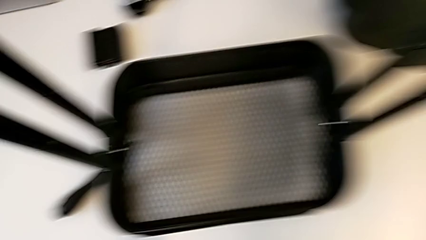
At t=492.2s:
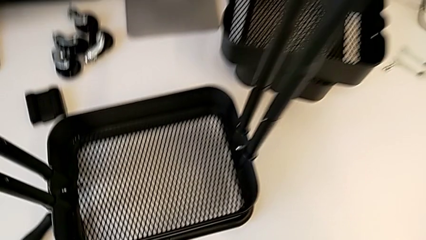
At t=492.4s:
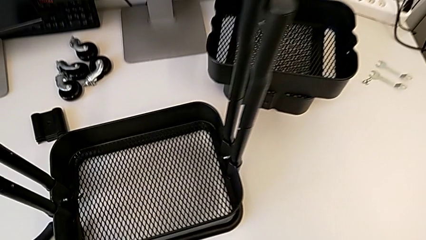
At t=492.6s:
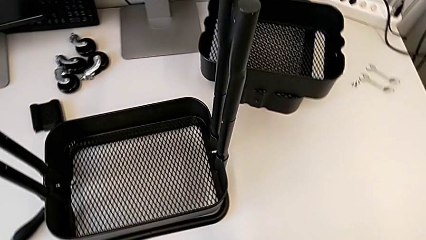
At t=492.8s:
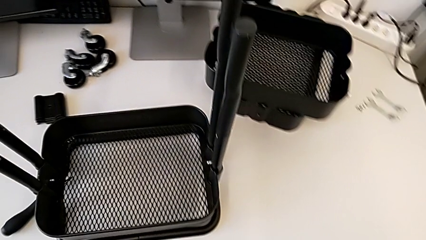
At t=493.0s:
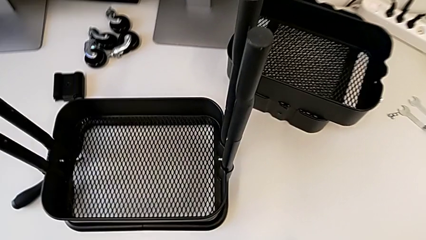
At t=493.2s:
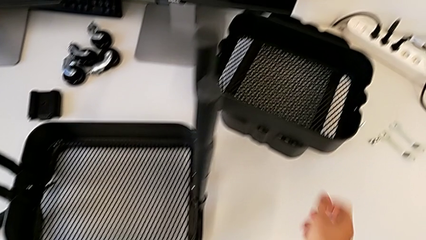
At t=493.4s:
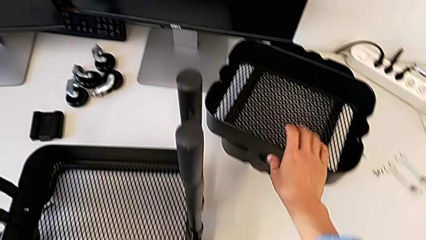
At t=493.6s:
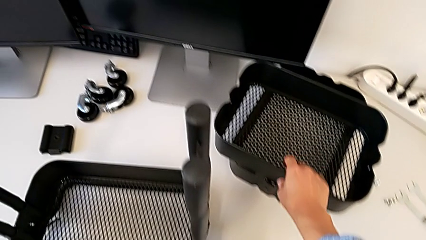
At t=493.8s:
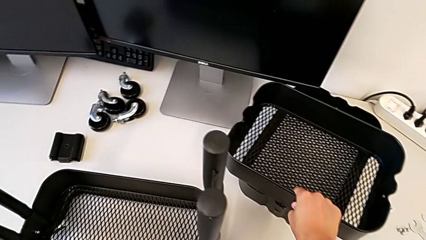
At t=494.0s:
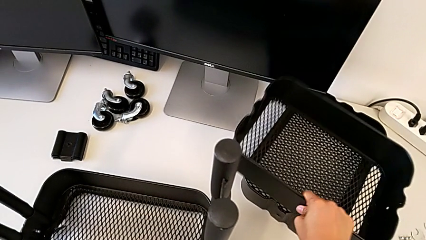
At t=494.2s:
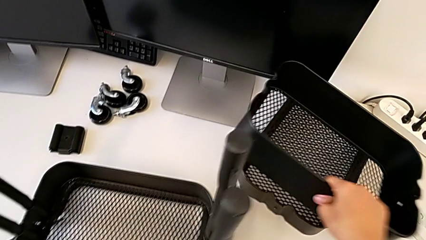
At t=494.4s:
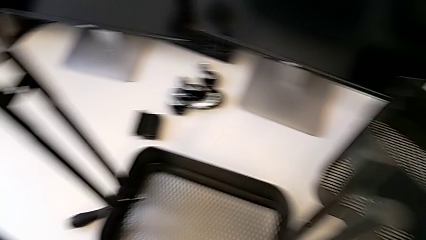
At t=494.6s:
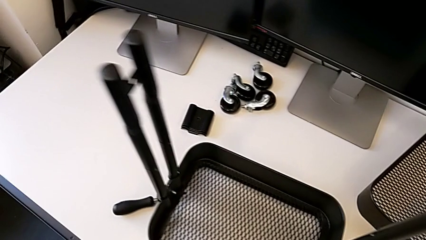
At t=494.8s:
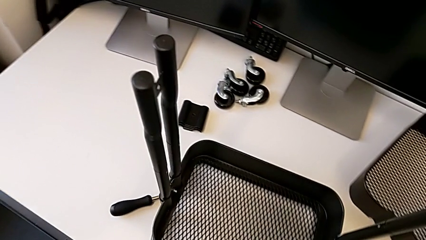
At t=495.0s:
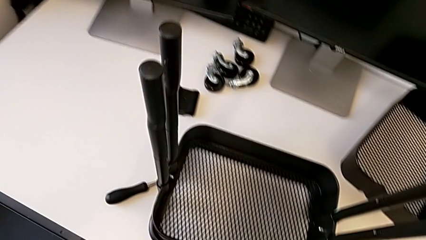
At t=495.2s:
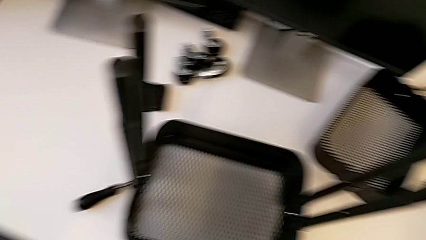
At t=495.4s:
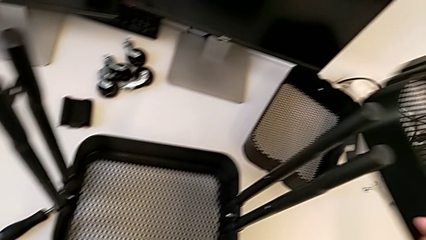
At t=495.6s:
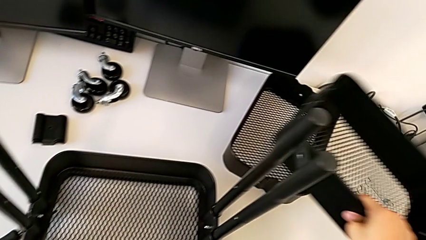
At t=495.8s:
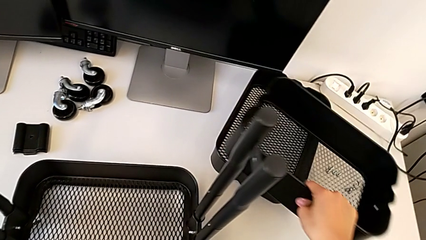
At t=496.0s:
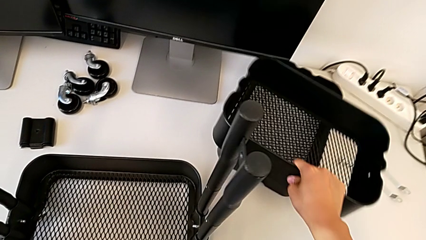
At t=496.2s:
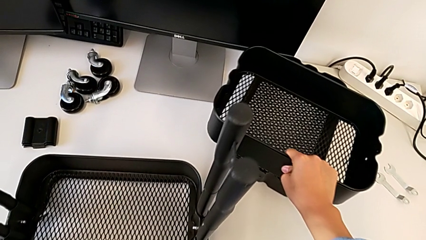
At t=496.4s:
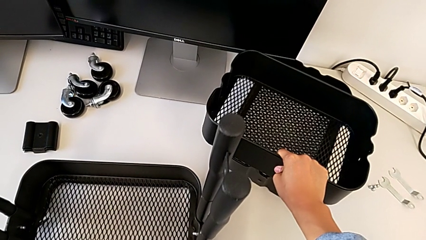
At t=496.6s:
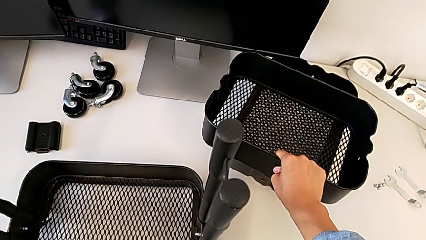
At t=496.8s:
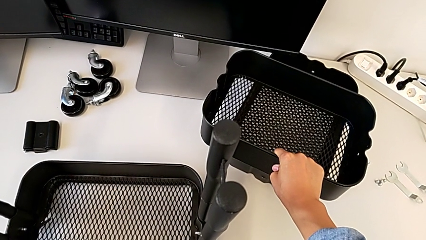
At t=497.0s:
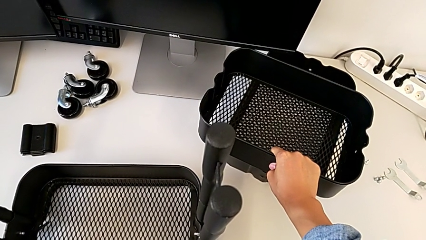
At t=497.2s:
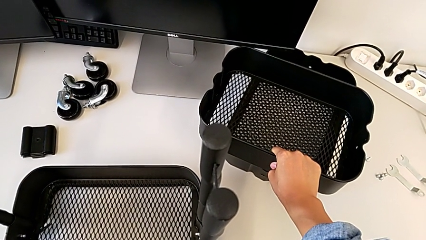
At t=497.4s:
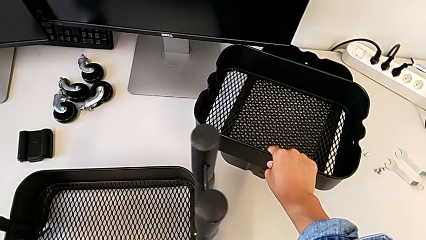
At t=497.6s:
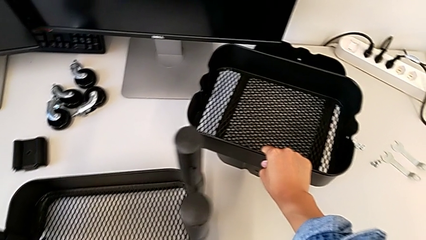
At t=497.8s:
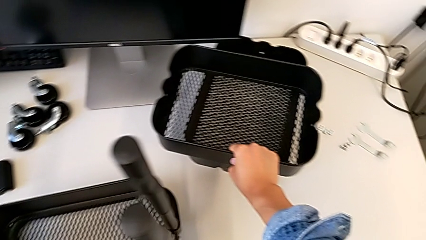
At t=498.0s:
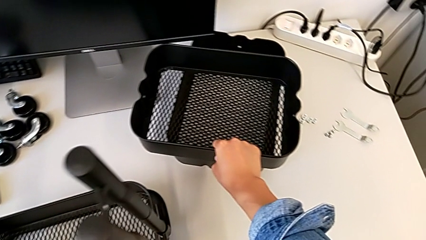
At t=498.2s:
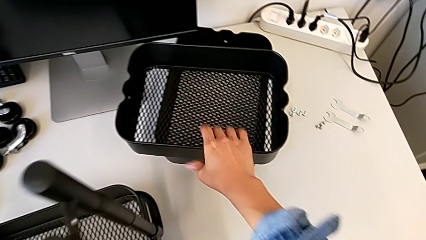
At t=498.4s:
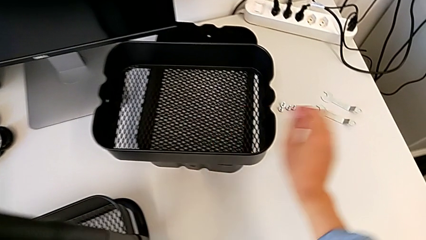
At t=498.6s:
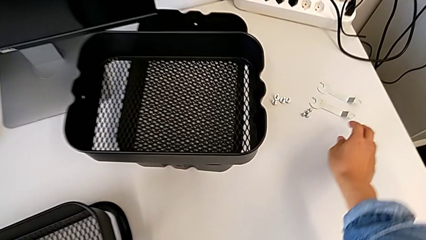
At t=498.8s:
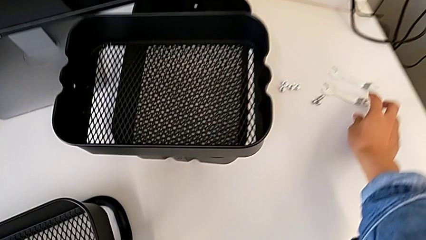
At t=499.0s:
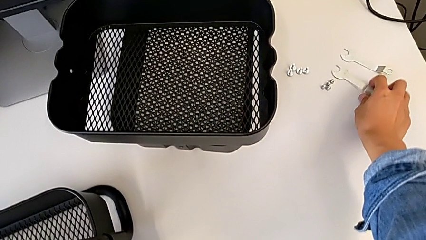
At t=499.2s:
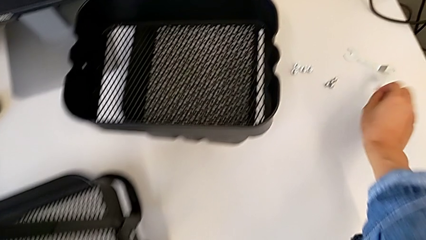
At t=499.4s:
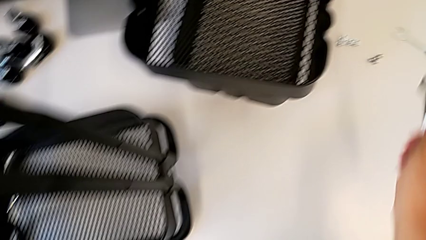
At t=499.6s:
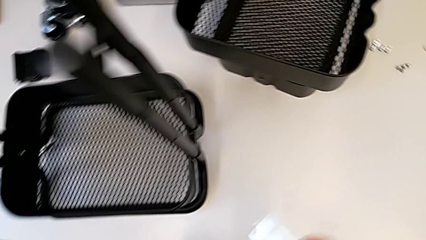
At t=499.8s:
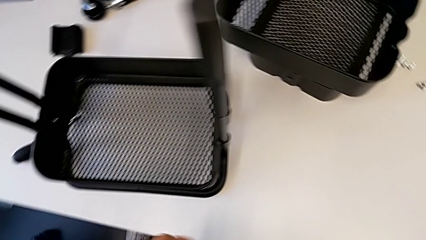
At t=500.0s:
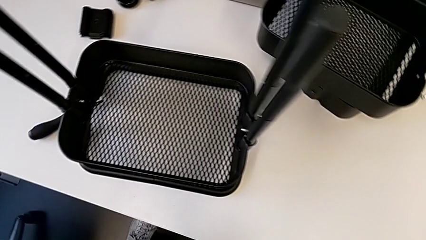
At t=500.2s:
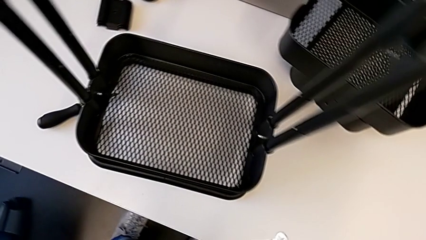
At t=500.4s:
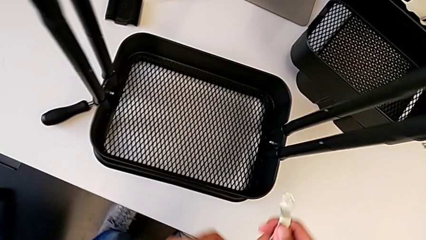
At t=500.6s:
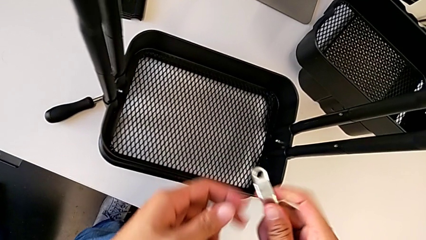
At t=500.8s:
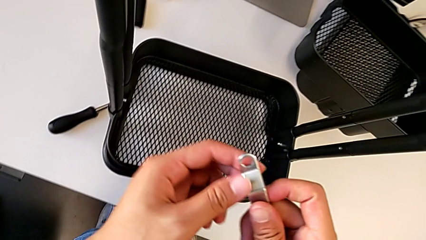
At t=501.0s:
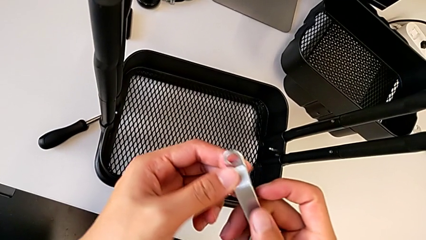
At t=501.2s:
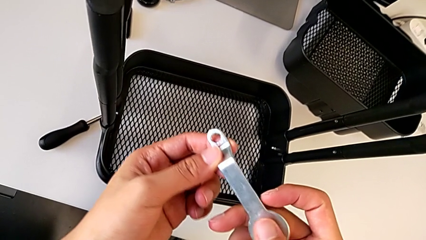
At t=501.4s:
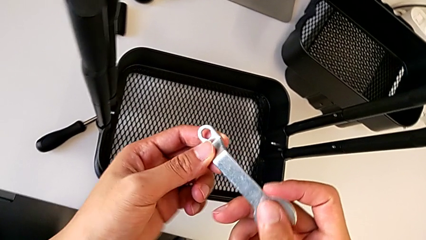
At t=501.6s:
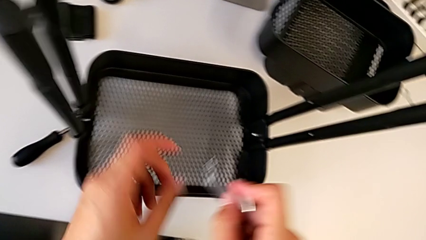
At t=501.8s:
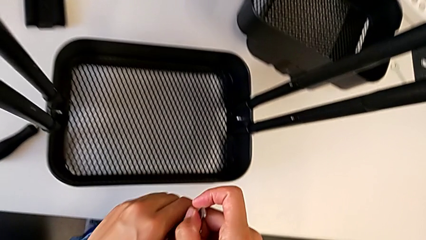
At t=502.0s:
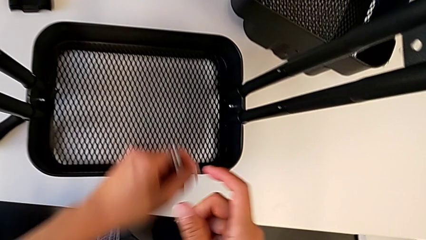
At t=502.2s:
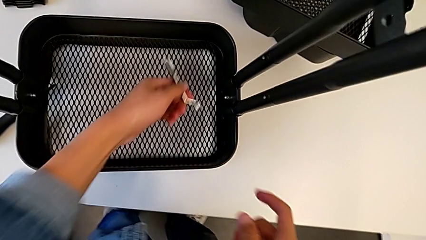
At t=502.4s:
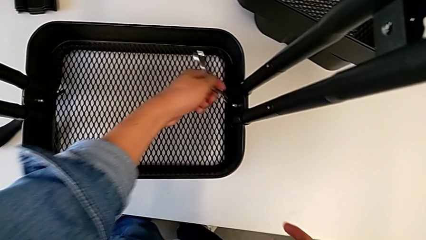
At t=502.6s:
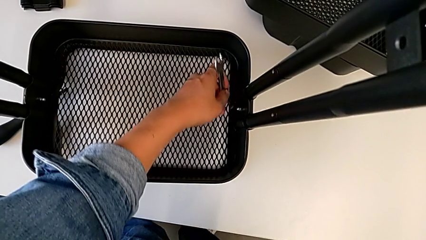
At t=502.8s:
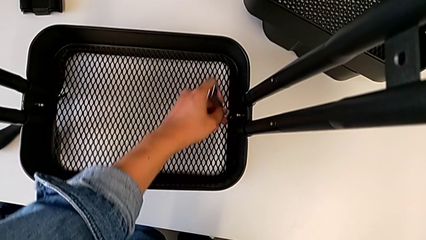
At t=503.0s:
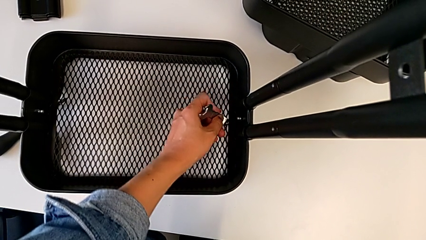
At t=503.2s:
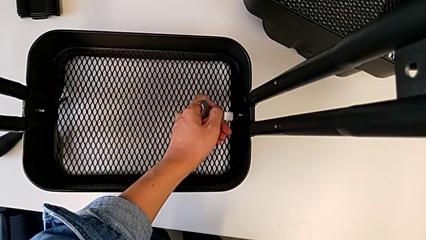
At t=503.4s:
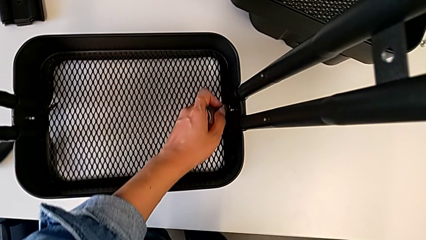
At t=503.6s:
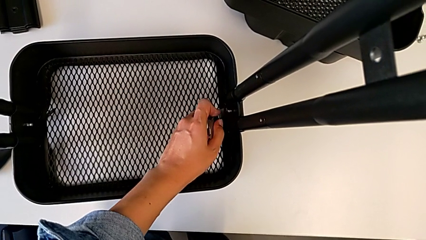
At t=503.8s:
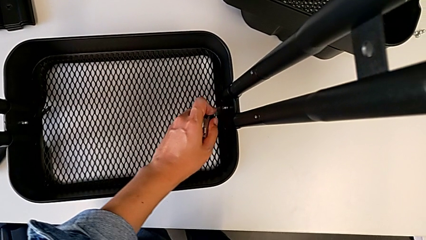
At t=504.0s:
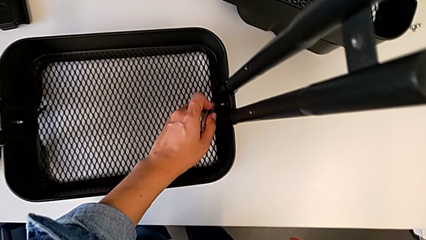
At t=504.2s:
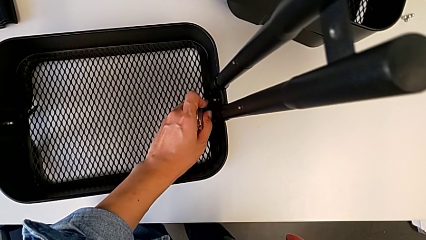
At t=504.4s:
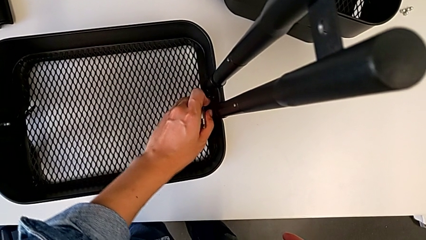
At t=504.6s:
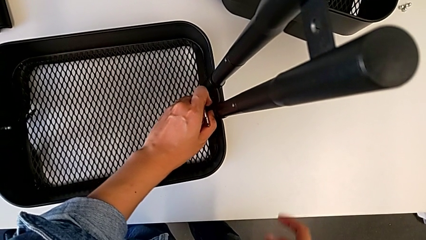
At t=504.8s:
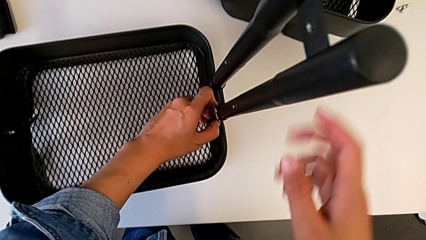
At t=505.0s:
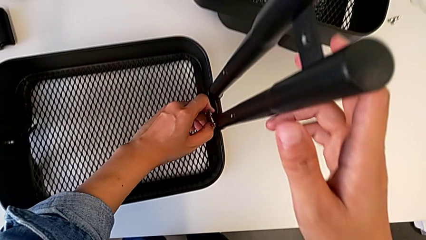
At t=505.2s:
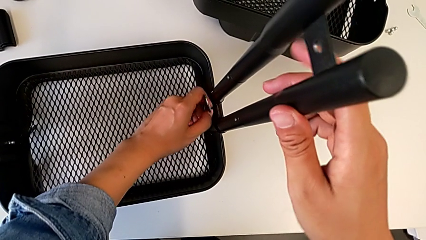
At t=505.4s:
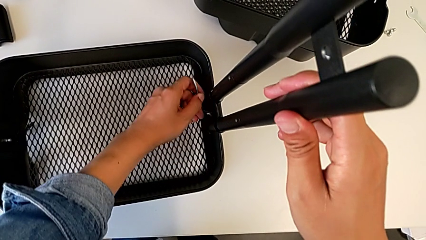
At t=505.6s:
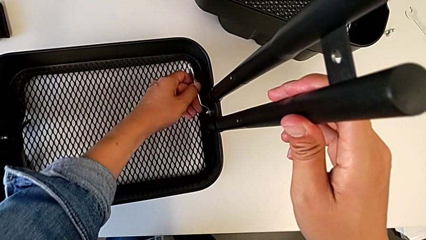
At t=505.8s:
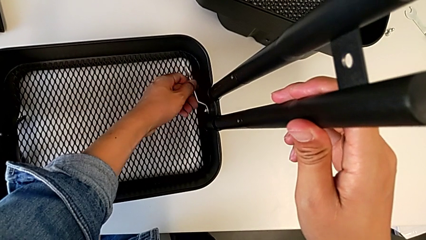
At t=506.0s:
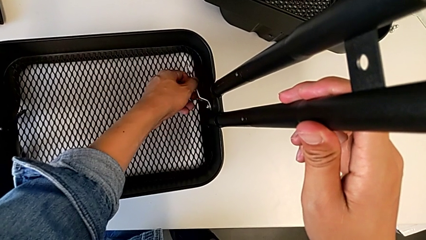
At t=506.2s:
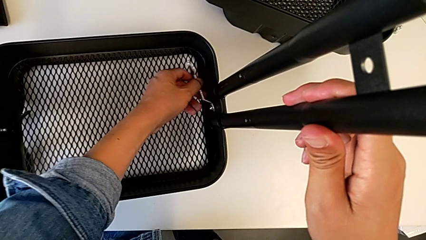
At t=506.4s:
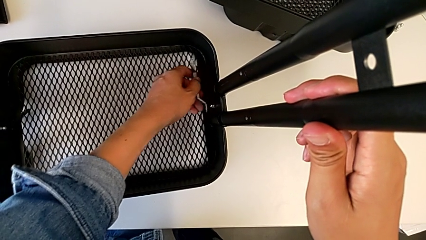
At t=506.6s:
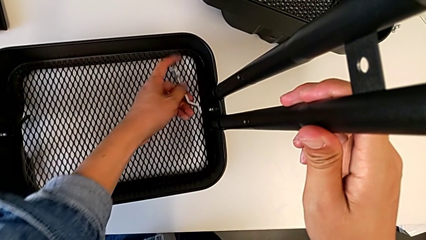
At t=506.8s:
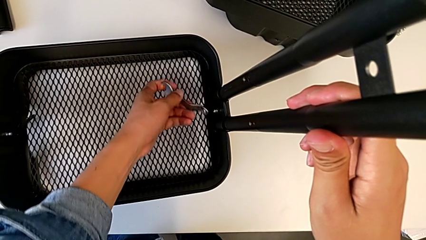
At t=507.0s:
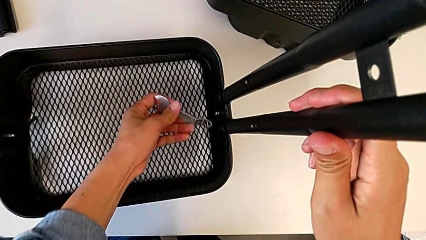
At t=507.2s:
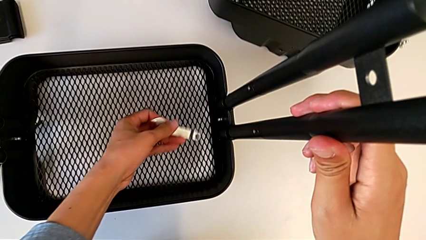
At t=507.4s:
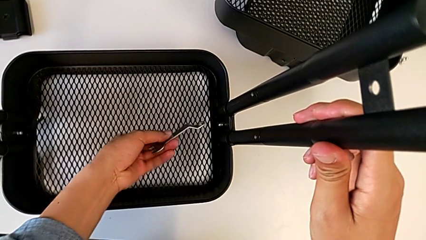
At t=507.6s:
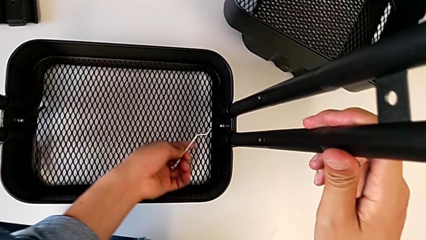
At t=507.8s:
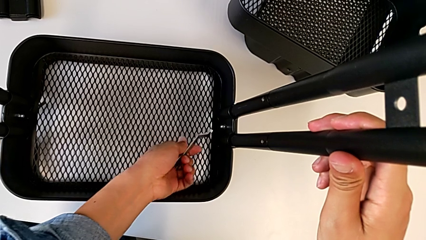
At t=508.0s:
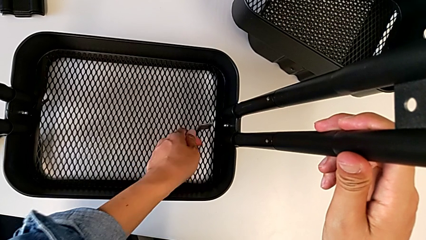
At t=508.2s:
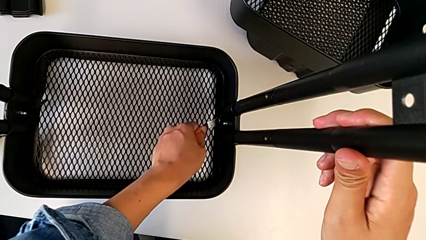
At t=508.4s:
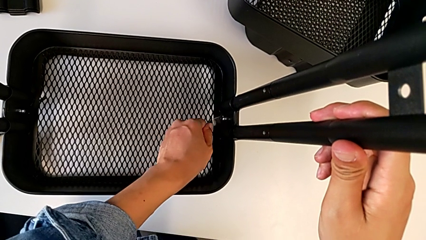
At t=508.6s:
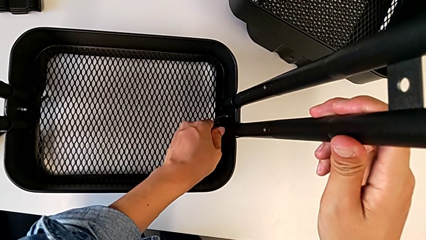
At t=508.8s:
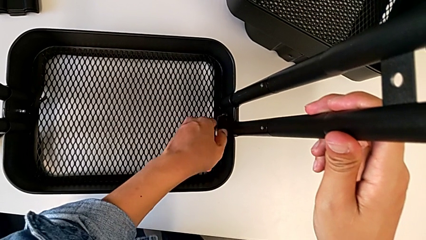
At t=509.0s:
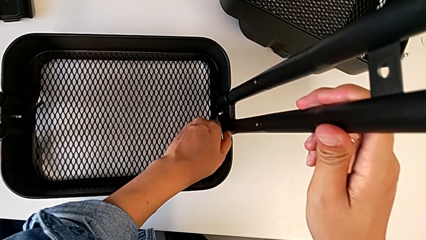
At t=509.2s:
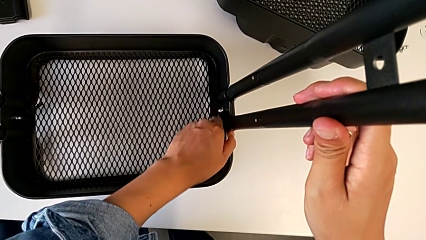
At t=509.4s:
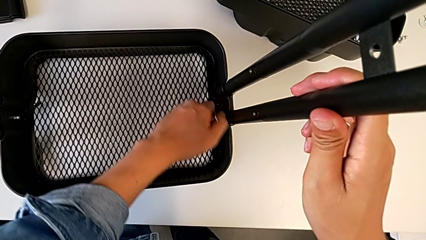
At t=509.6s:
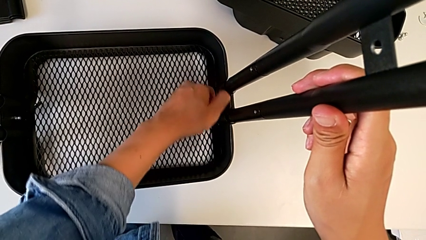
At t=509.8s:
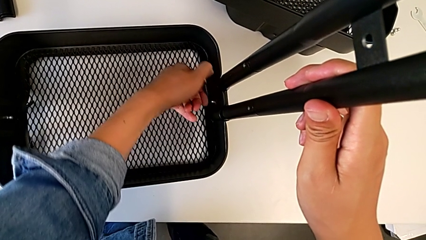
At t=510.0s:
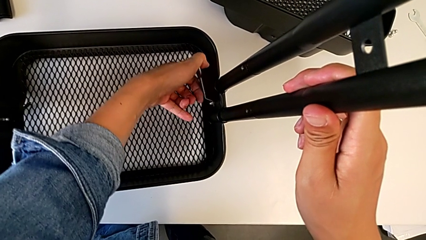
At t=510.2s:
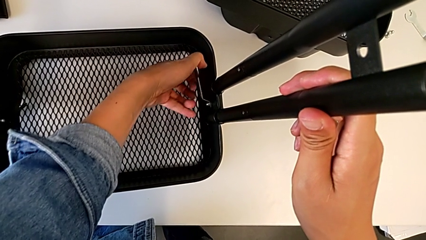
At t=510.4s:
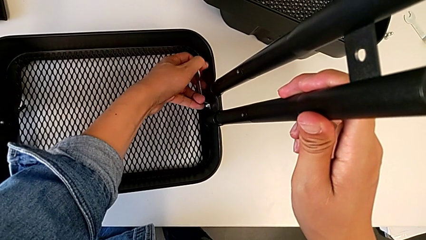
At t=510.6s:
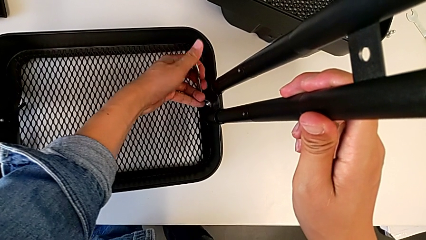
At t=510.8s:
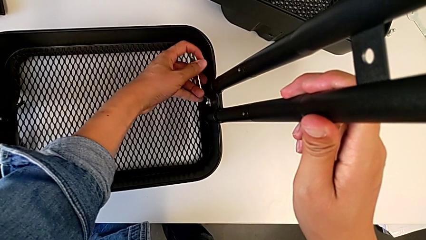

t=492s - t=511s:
The camera wearer is screwing the left side of the box onto the bracket. They wrongly grab the grid tray.
